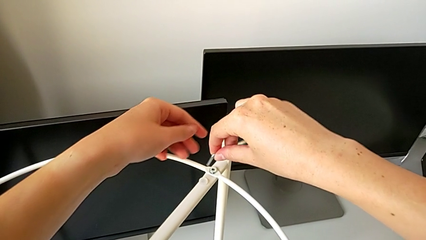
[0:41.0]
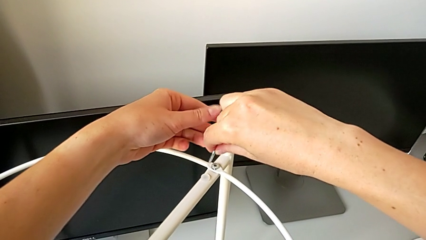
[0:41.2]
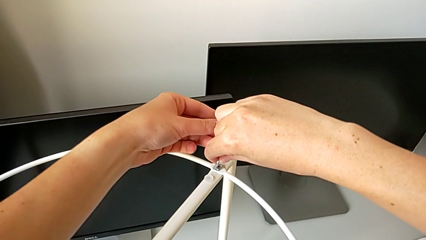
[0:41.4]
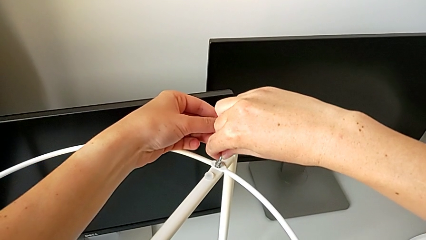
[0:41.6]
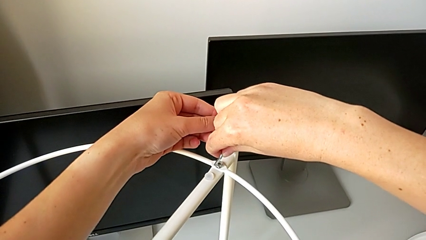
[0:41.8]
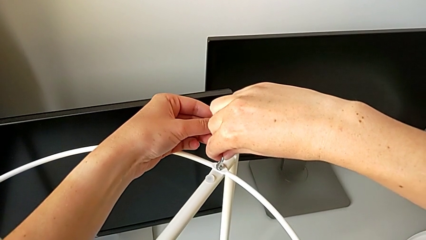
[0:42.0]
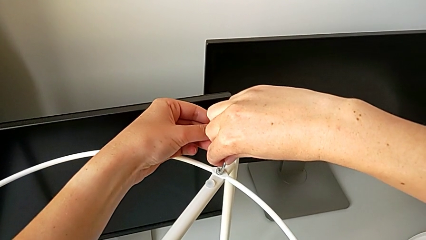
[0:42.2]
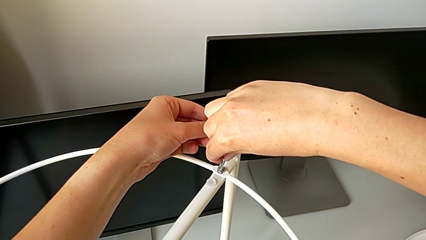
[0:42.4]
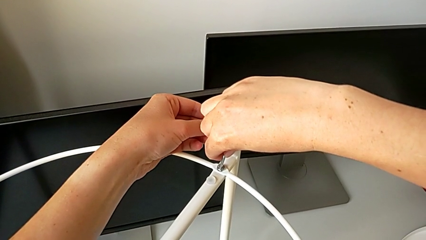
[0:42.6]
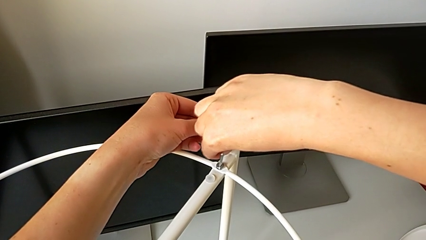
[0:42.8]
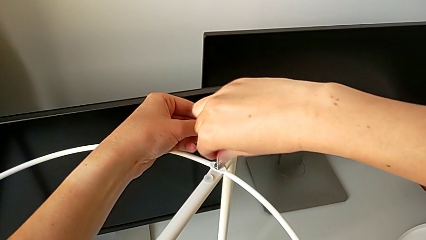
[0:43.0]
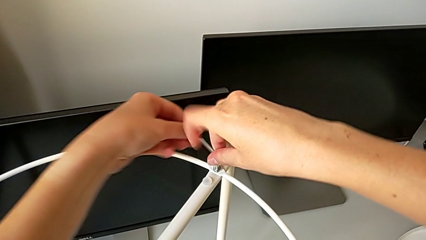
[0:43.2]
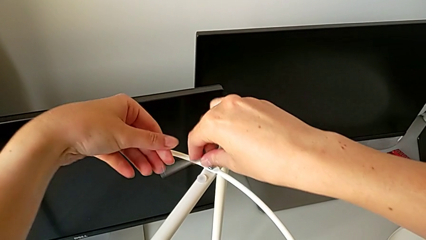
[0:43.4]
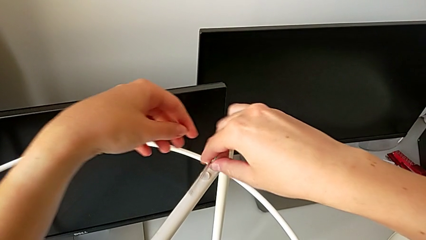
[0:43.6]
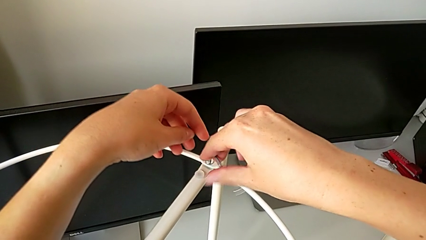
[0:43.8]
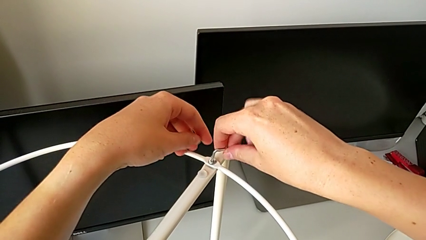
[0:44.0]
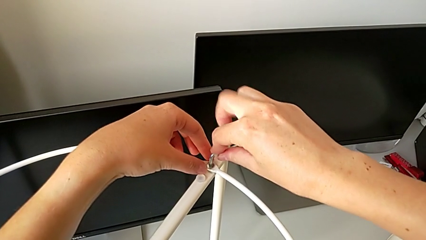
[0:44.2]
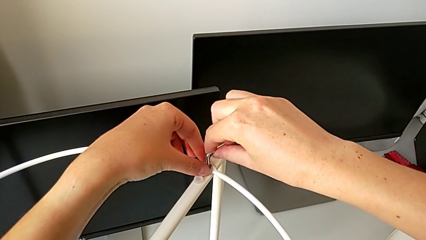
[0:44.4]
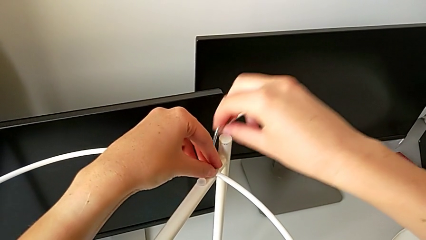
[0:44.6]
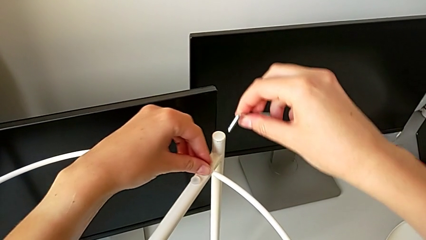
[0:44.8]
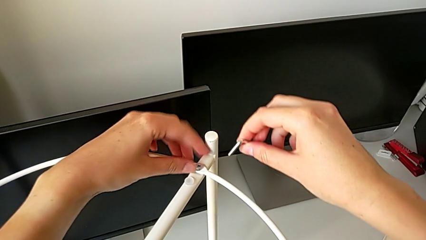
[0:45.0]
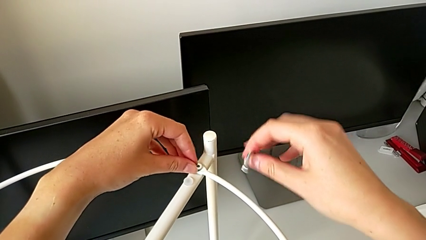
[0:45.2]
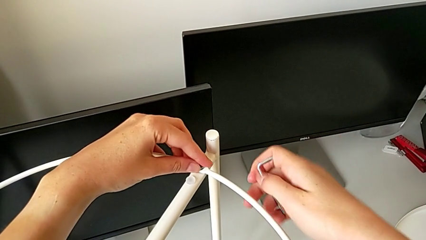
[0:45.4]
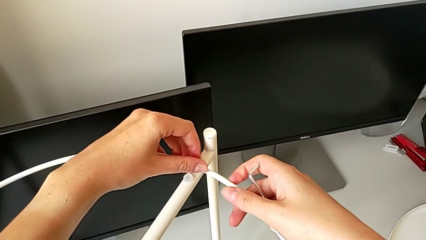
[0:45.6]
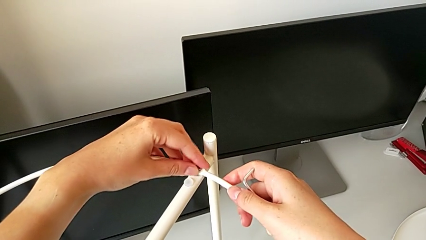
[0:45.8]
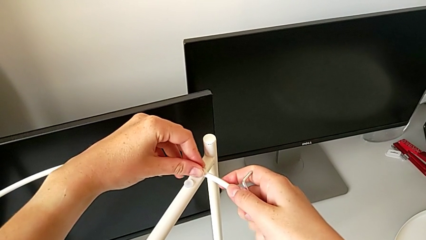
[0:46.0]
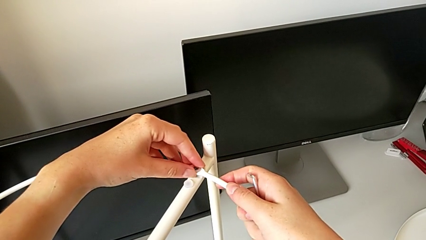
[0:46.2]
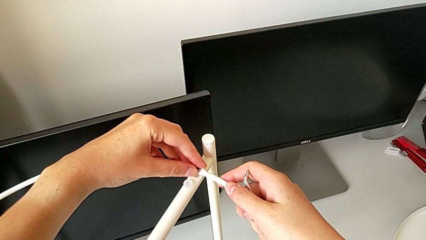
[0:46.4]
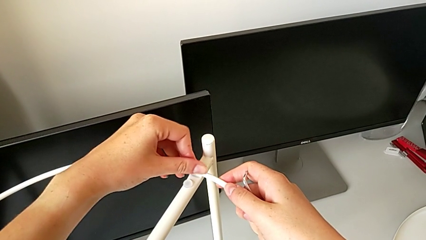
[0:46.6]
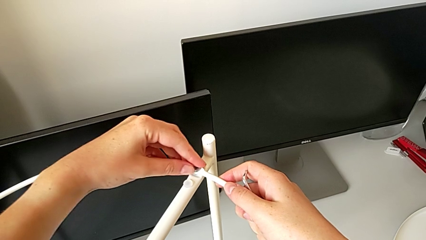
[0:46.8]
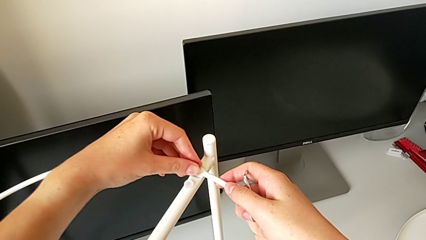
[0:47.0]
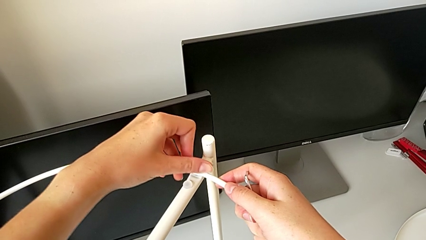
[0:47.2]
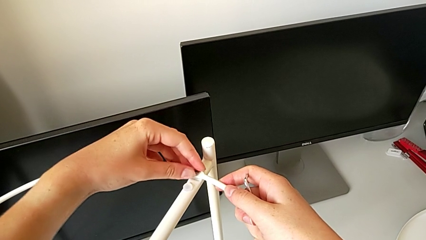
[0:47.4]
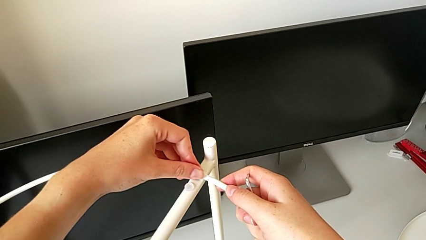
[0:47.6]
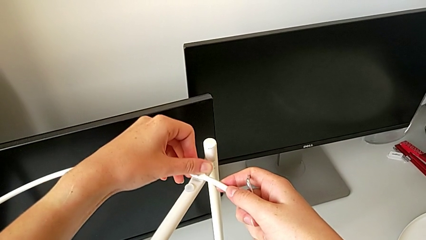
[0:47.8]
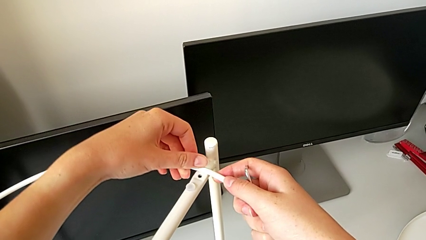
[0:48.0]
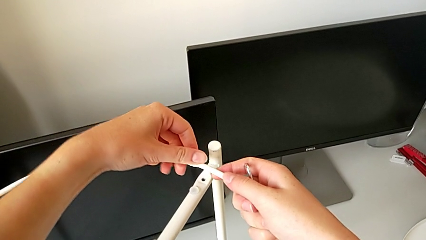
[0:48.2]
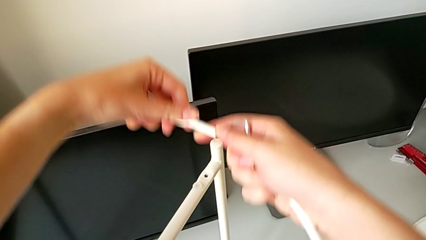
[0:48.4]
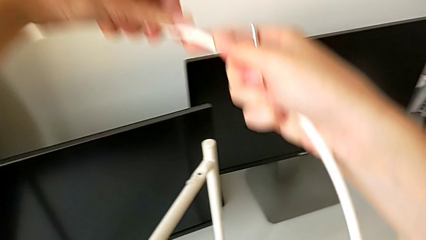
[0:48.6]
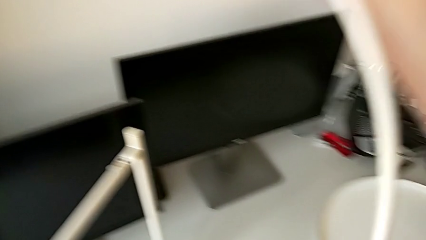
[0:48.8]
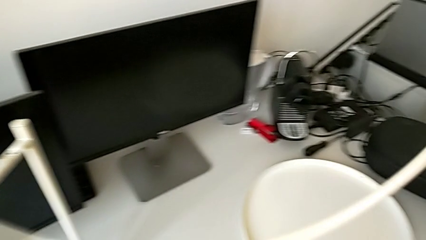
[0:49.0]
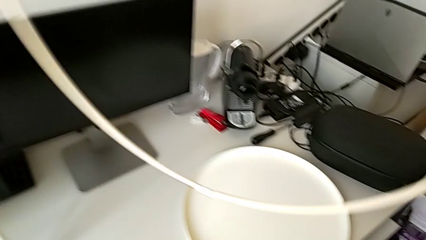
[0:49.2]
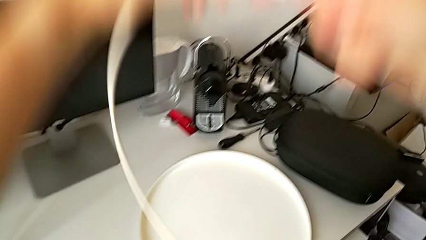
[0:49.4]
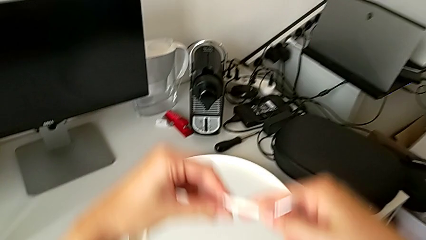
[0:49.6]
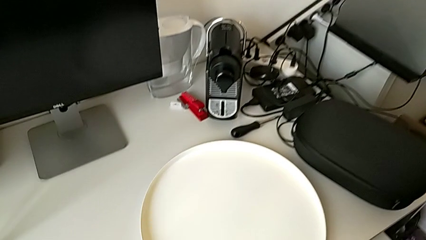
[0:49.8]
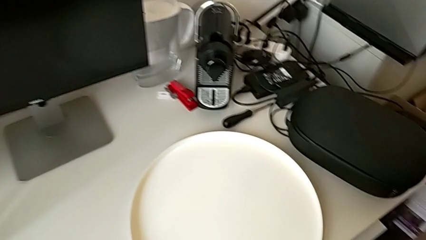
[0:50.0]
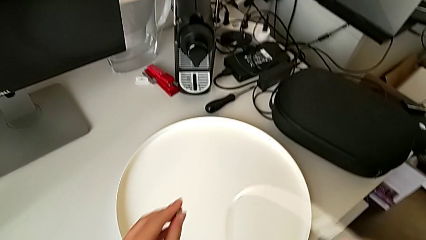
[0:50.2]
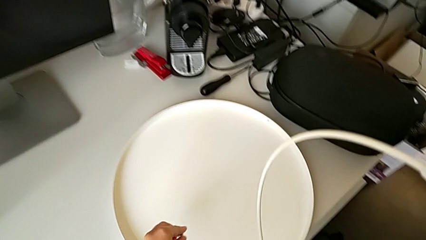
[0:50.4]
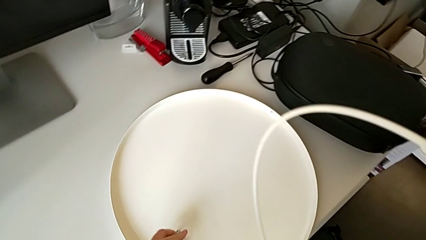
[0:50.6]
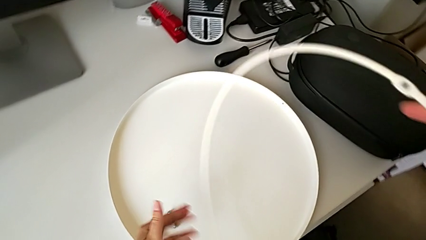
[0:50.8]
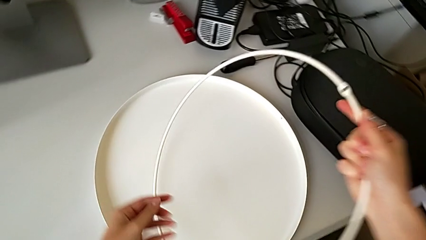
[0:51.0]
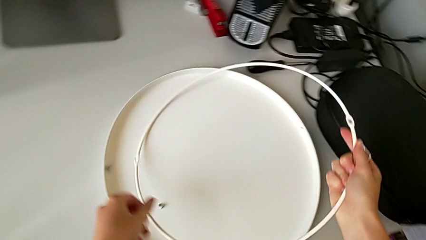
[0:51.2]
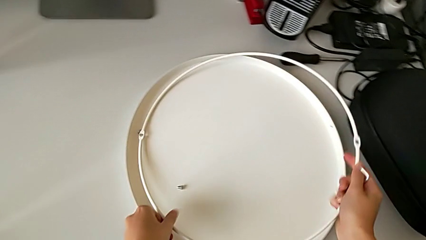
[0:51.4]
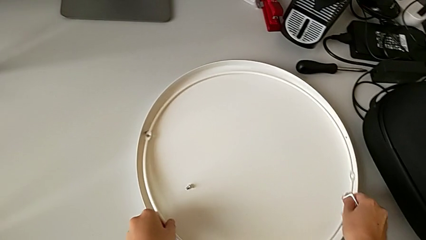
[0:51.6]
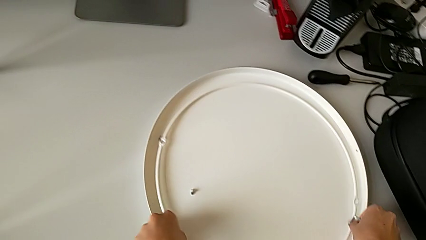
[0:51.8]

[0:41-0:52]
The camera wearer is disassembling the circle. They withdraw the Allen wrench, insert it, unscrew the hex socket head, withdraw the Allen wrench, unscrew the hex socket head, disassemble it, lift the circle, place the hex socket head and place the circle.

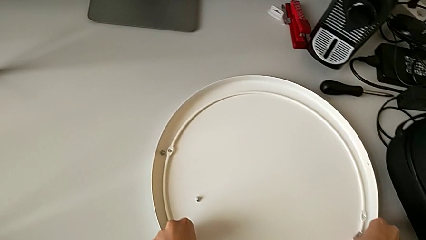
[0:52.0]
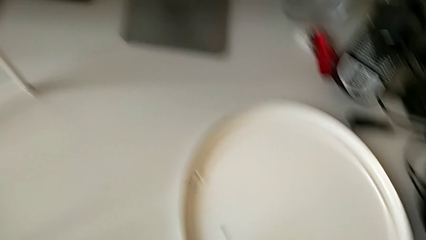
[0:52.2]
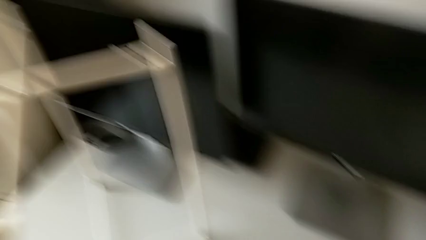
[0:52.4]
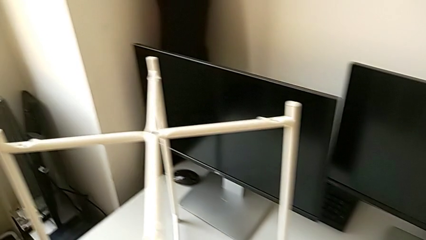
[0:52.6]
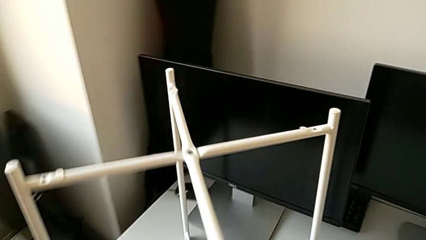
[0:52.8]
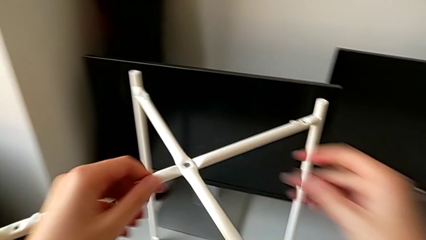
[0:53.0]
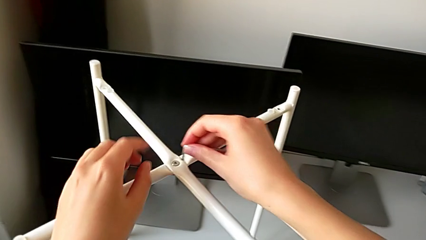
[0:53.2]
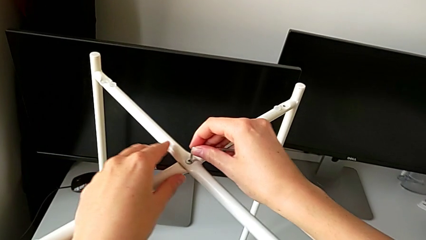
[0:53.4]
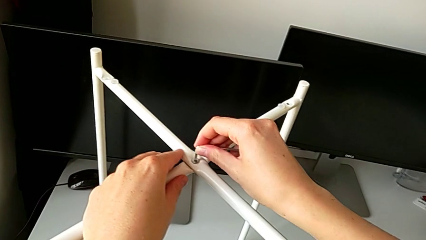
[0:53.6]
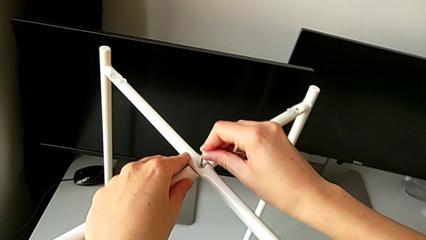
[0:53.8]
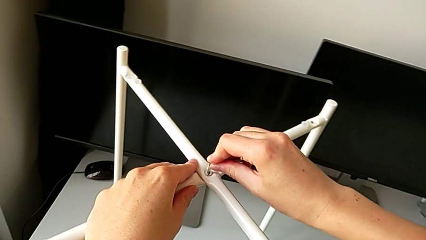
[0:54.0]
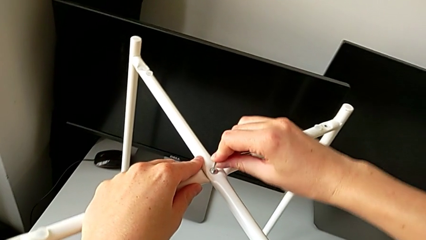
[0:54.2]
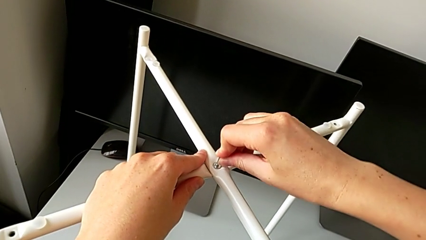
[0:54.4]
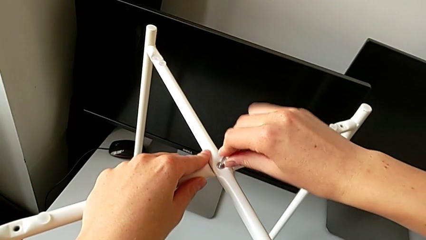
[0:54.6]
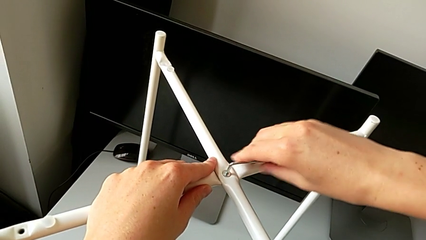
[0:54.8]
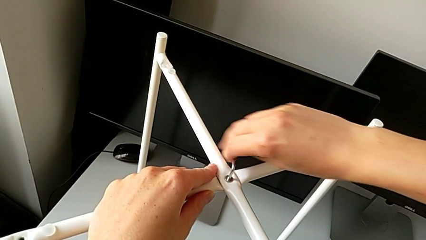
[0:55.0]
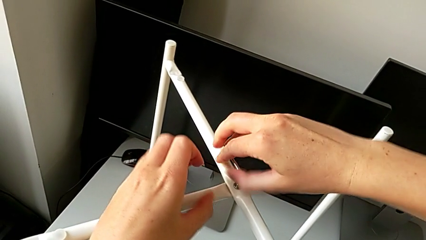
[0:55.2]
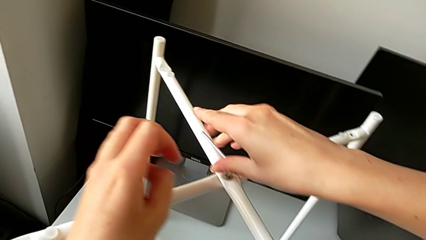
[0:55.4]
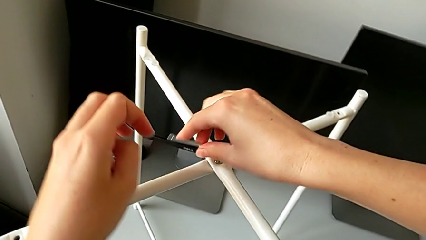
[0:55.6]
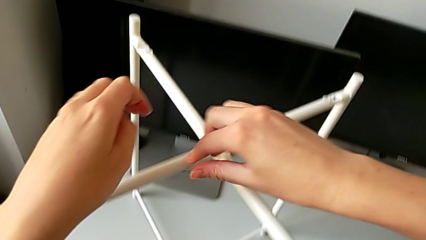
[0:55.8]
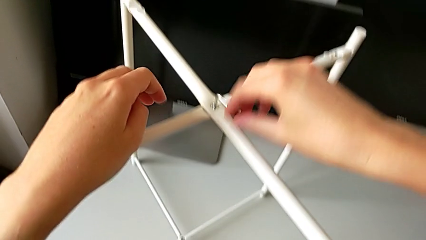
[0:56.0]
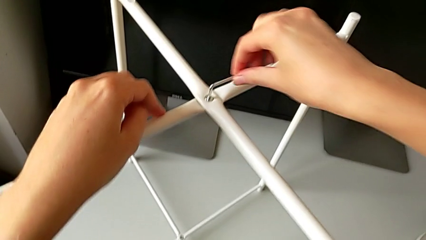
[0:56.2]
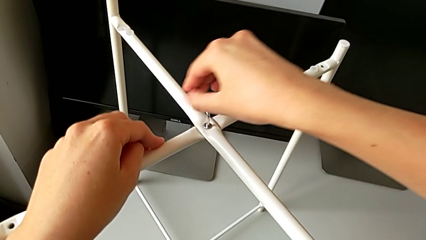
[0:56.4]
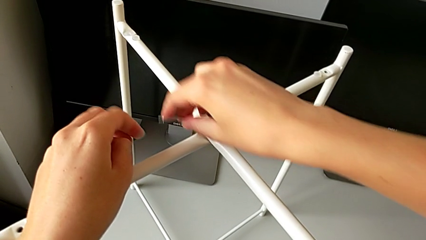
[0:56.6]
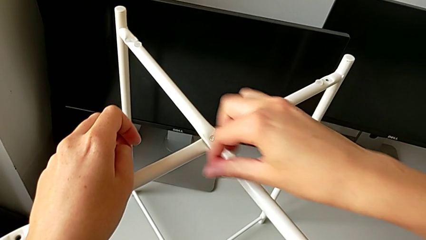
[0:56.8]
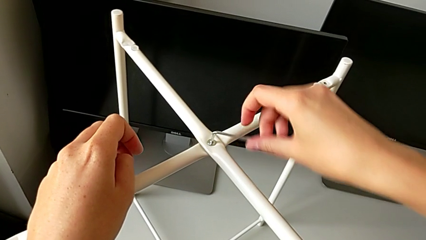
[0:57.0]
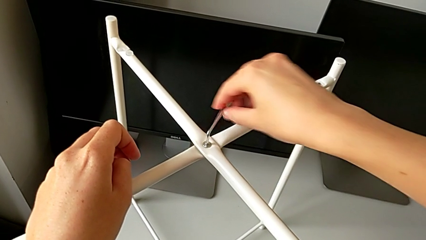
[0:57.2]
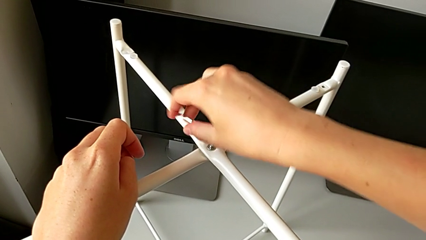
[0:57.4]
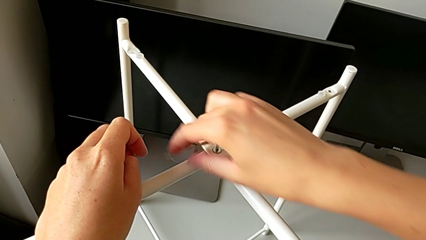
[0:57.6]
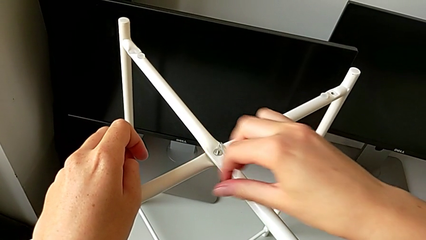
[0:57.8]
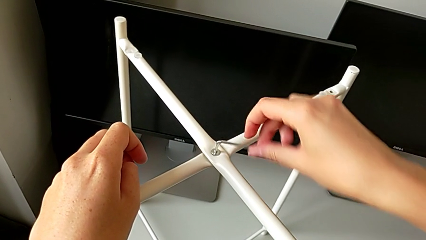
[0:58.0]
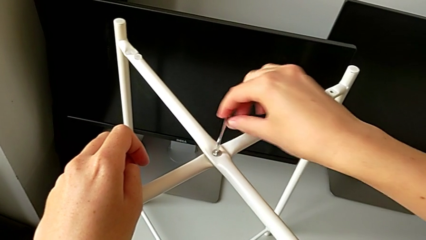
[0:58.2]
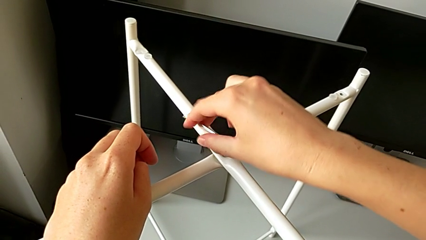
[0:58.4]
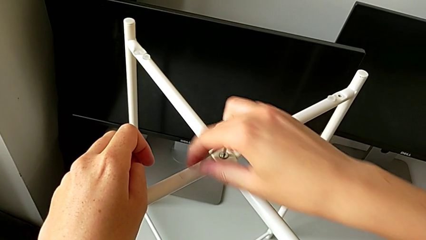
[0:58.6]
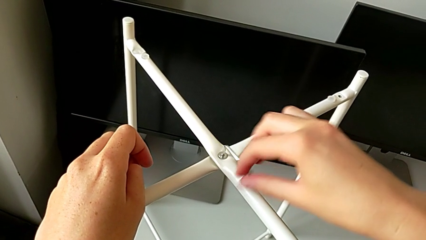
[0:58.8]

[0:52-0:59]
The camera wearer is disassembling the legs. They approach the hex socket head, insert the Allen wrench and begin to unscrew the hex socket head.
